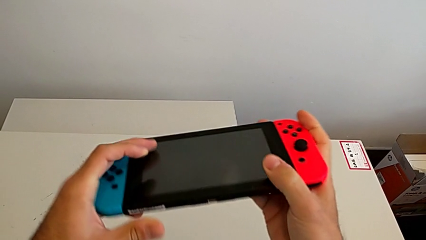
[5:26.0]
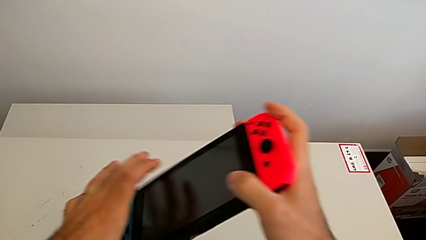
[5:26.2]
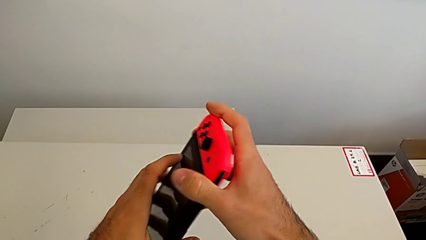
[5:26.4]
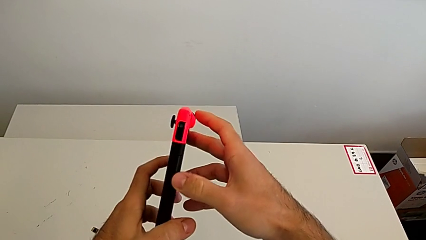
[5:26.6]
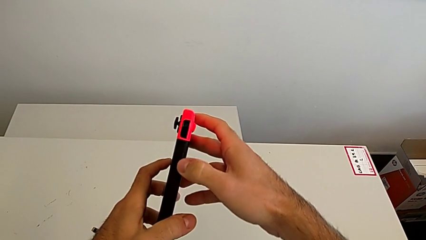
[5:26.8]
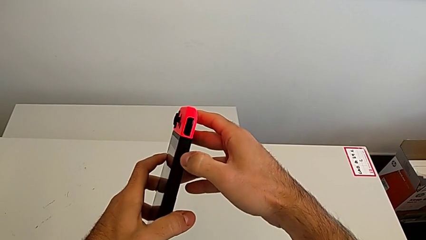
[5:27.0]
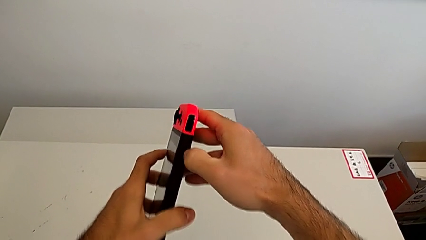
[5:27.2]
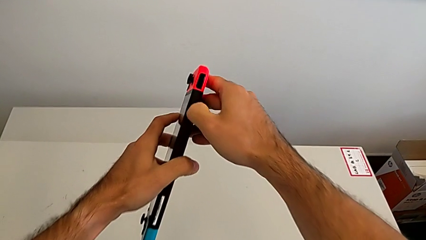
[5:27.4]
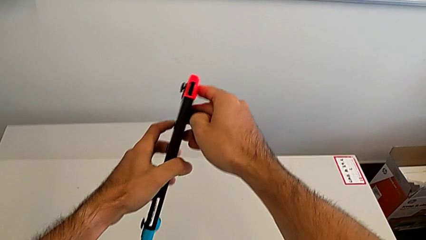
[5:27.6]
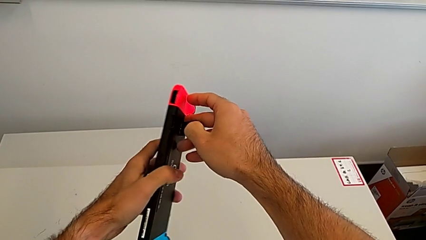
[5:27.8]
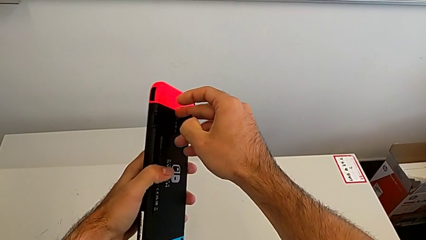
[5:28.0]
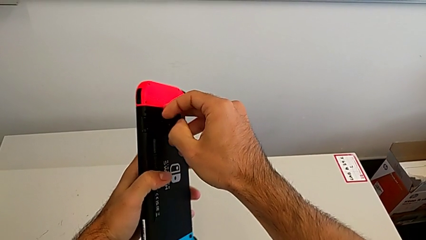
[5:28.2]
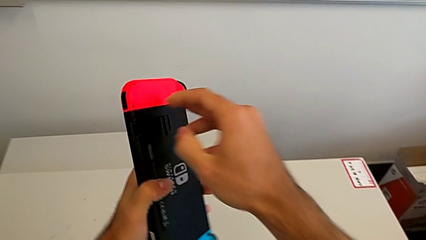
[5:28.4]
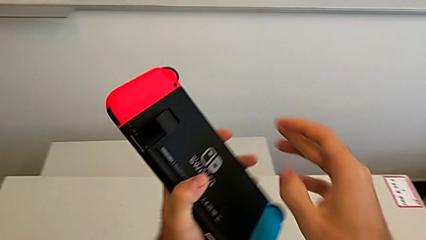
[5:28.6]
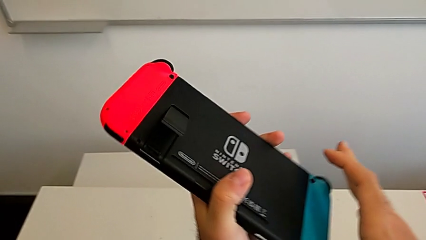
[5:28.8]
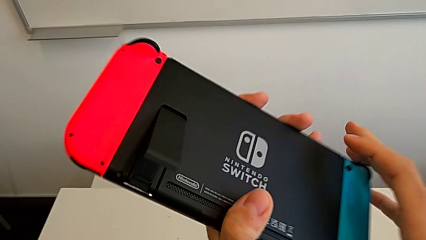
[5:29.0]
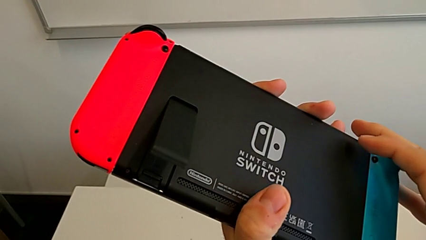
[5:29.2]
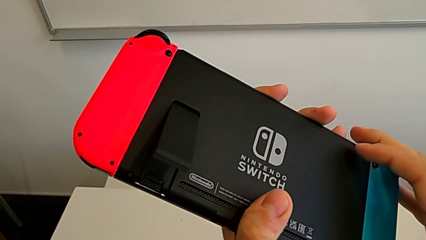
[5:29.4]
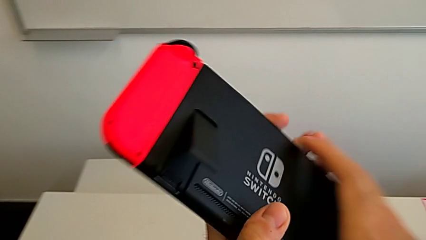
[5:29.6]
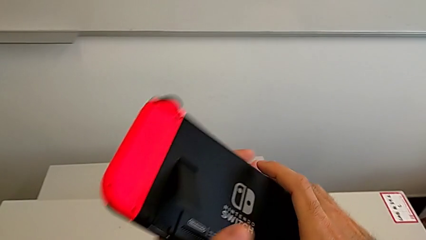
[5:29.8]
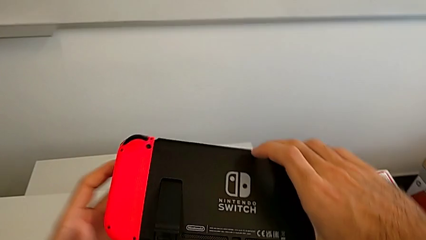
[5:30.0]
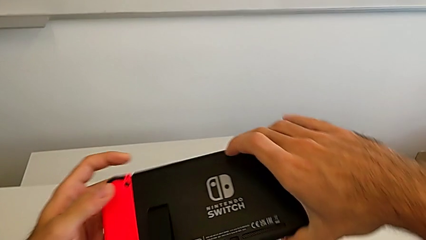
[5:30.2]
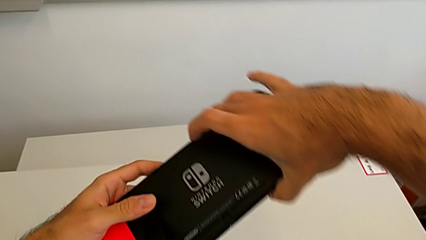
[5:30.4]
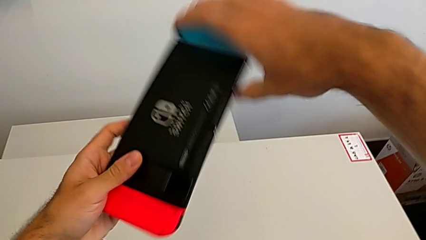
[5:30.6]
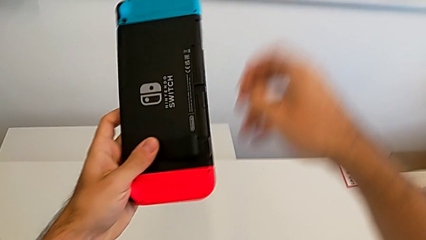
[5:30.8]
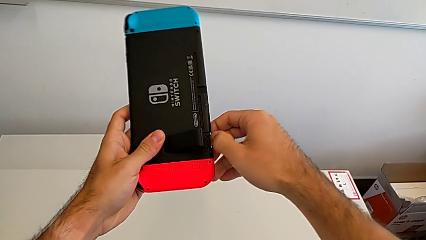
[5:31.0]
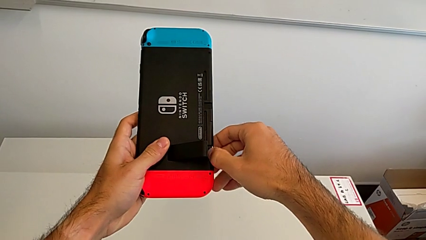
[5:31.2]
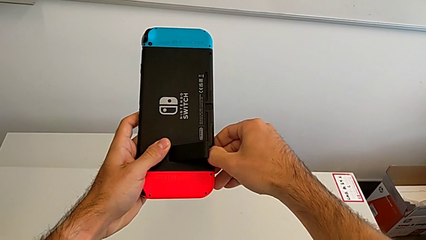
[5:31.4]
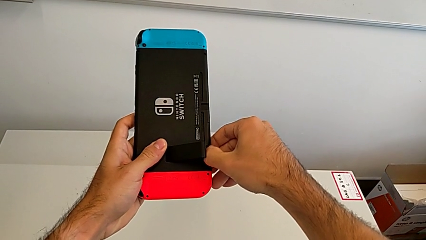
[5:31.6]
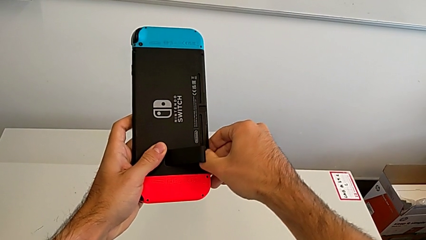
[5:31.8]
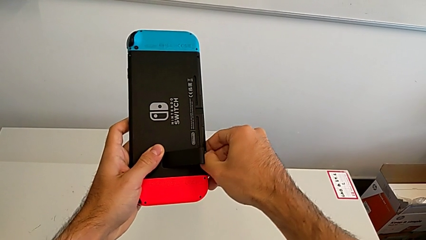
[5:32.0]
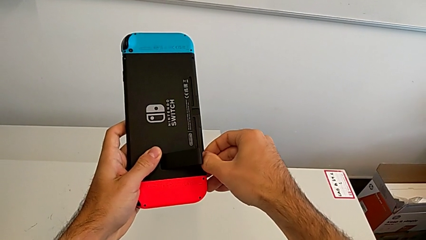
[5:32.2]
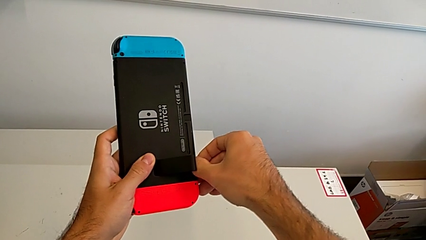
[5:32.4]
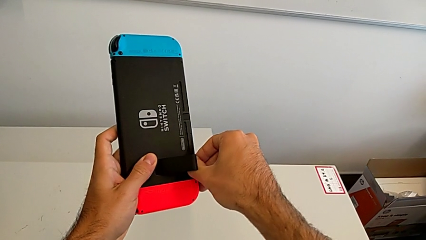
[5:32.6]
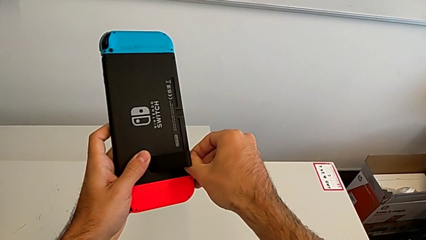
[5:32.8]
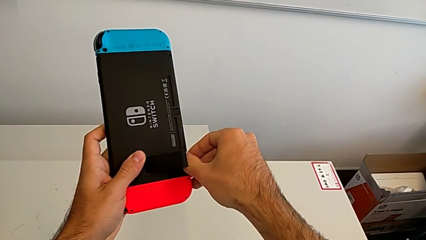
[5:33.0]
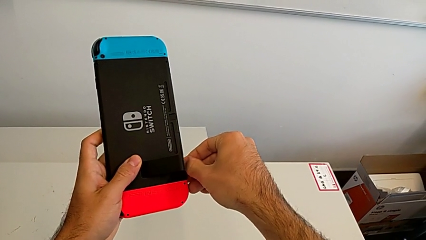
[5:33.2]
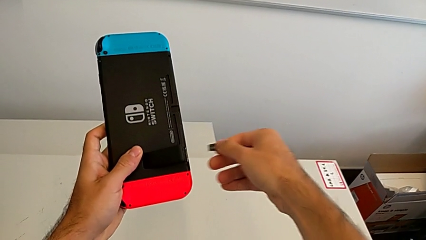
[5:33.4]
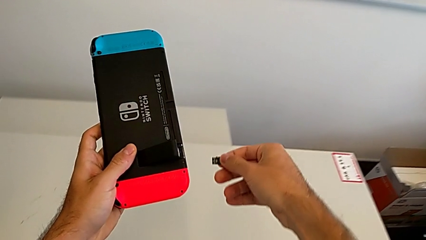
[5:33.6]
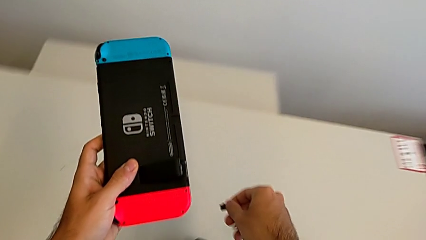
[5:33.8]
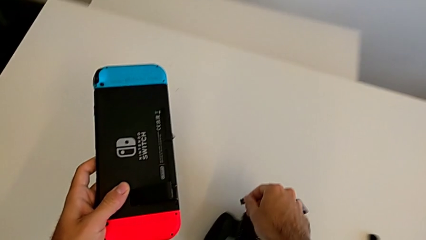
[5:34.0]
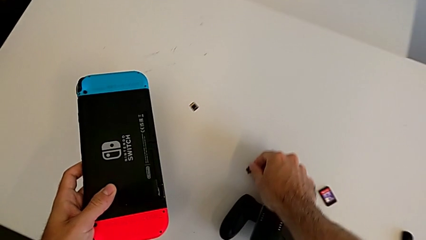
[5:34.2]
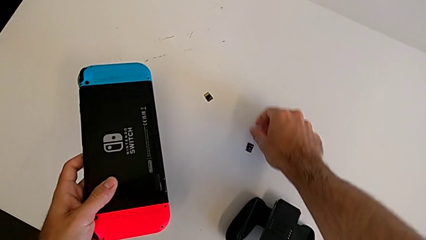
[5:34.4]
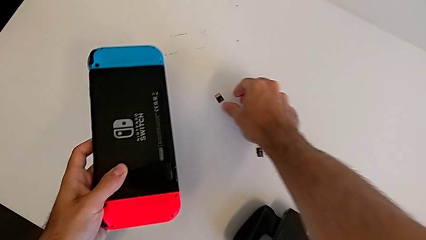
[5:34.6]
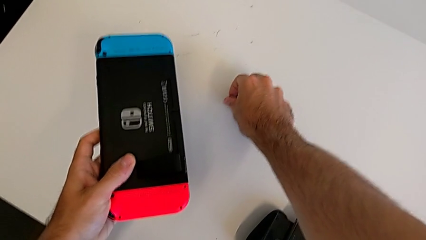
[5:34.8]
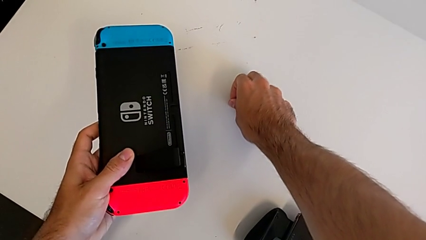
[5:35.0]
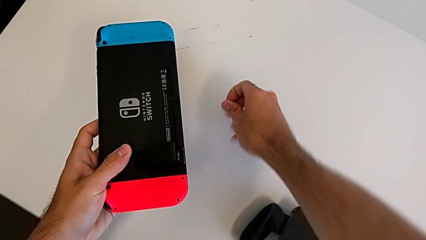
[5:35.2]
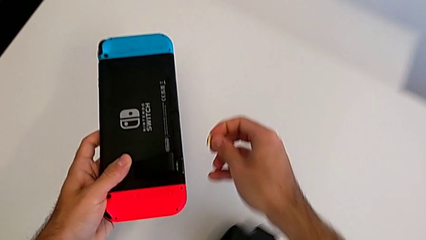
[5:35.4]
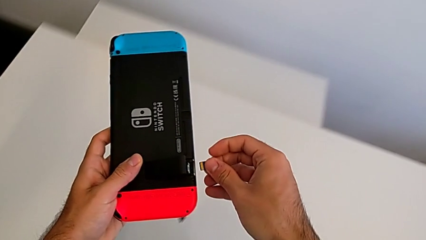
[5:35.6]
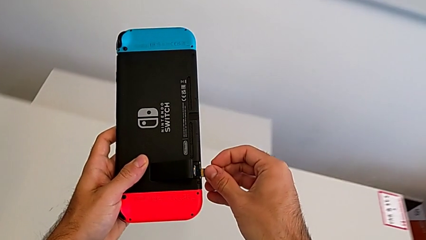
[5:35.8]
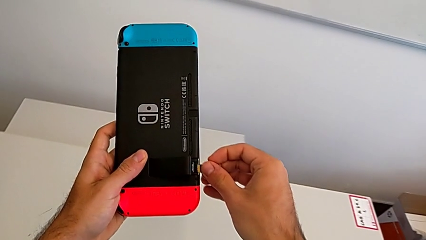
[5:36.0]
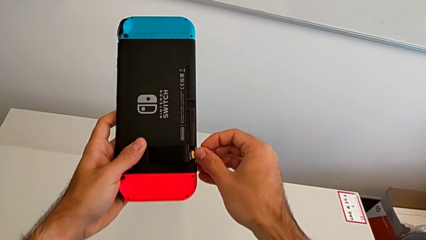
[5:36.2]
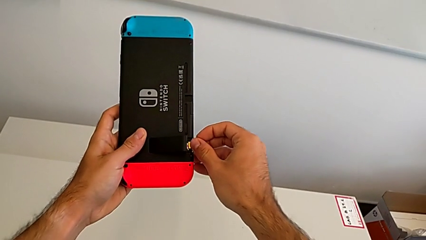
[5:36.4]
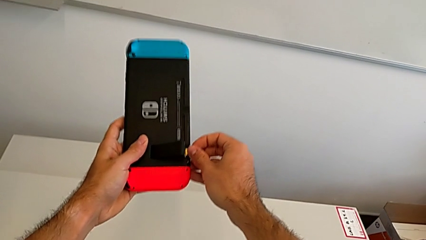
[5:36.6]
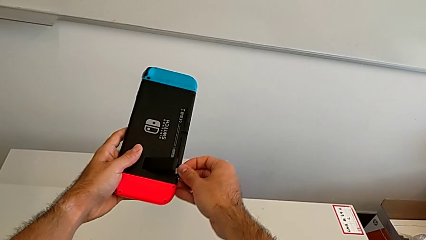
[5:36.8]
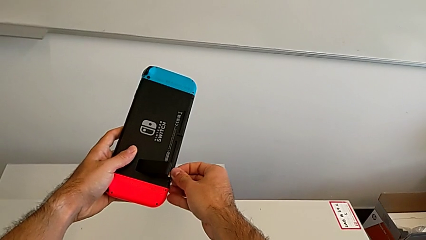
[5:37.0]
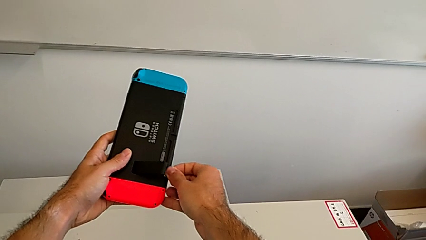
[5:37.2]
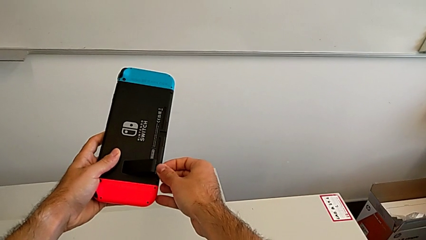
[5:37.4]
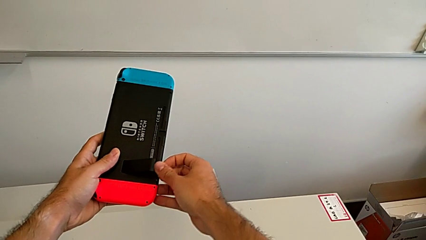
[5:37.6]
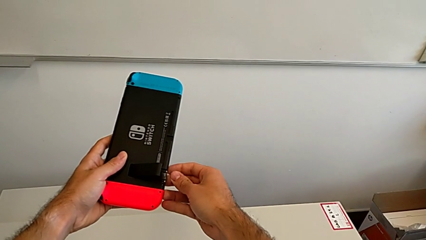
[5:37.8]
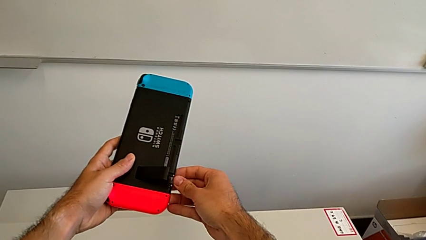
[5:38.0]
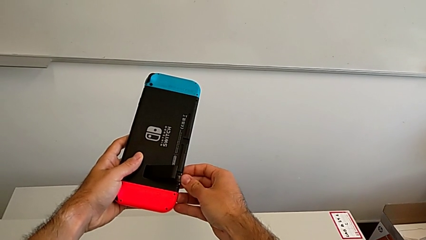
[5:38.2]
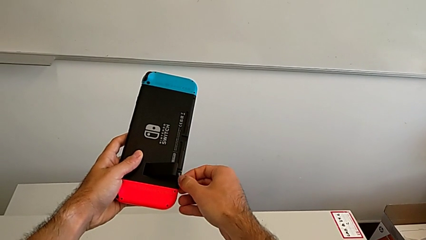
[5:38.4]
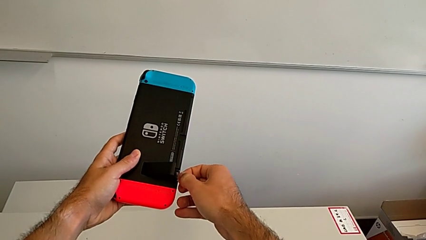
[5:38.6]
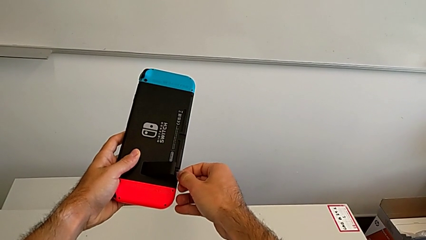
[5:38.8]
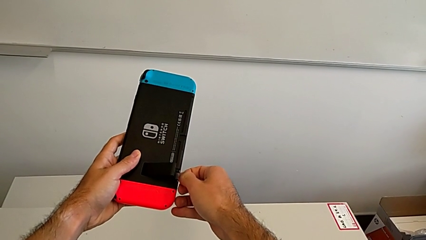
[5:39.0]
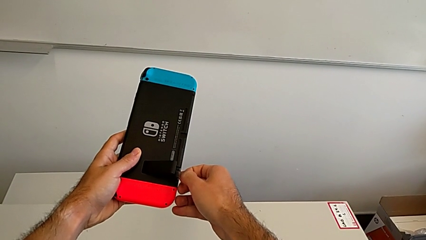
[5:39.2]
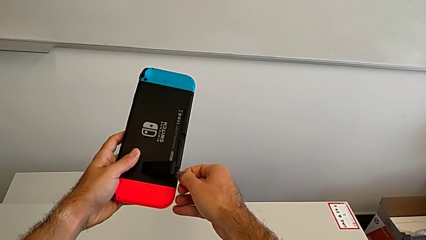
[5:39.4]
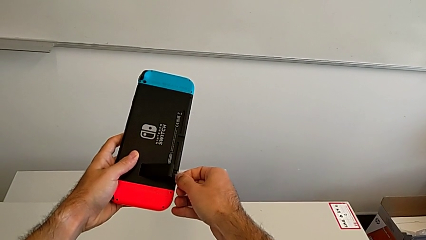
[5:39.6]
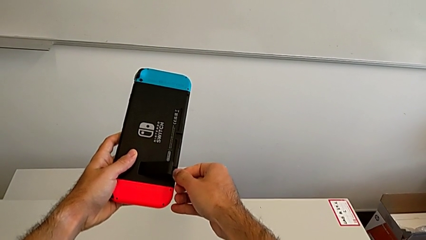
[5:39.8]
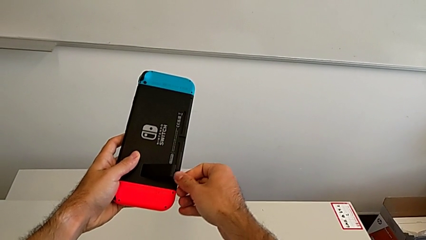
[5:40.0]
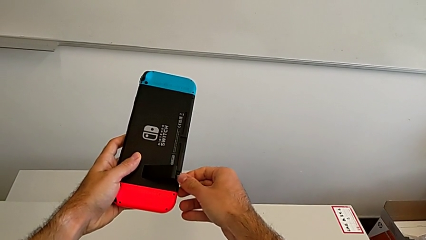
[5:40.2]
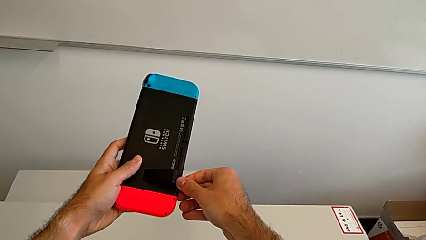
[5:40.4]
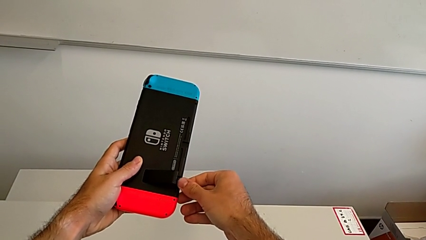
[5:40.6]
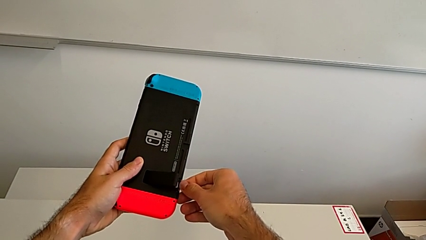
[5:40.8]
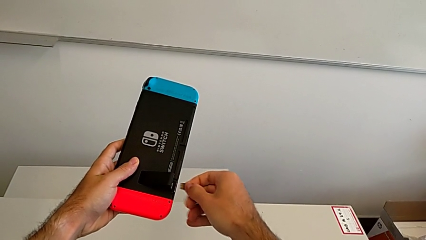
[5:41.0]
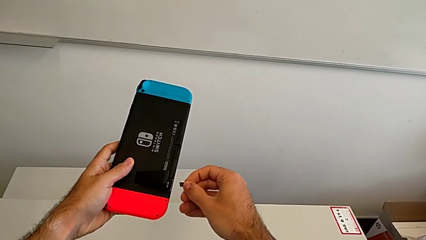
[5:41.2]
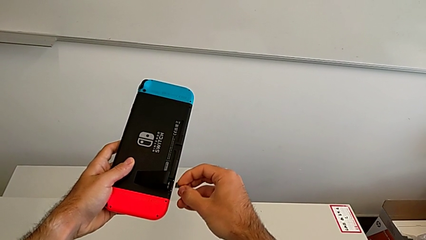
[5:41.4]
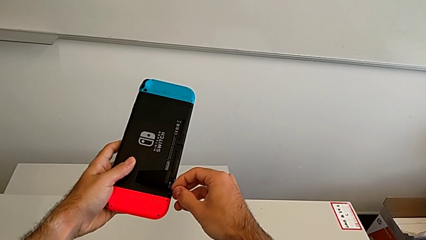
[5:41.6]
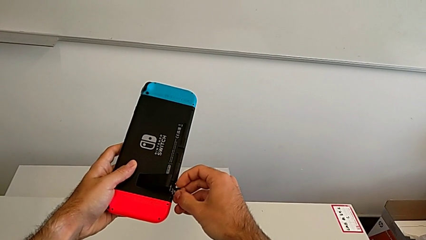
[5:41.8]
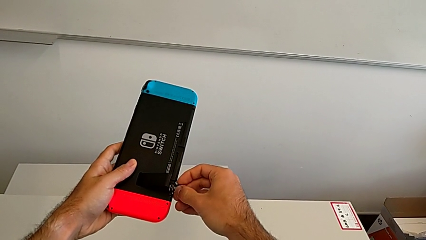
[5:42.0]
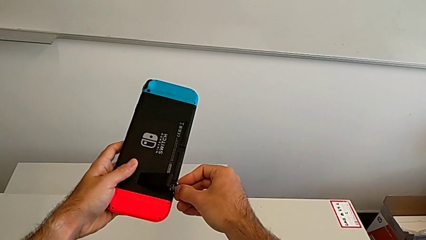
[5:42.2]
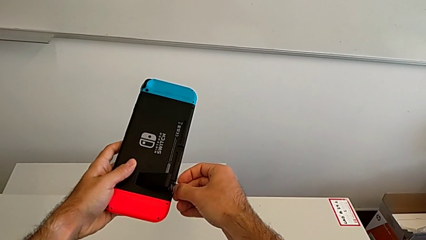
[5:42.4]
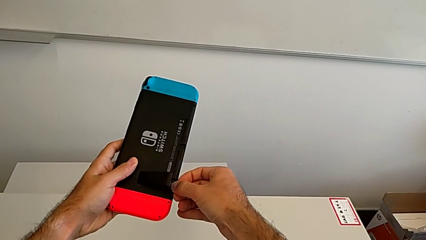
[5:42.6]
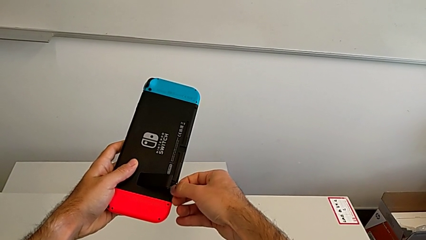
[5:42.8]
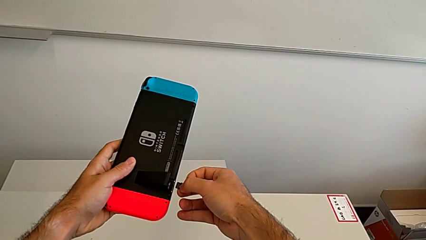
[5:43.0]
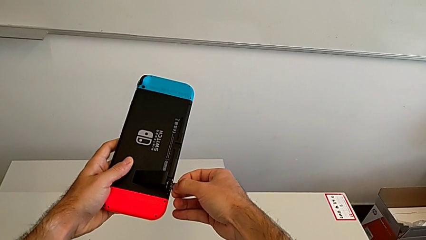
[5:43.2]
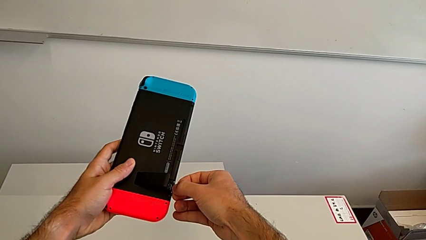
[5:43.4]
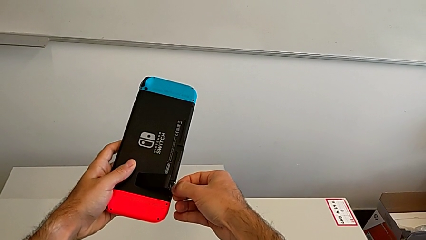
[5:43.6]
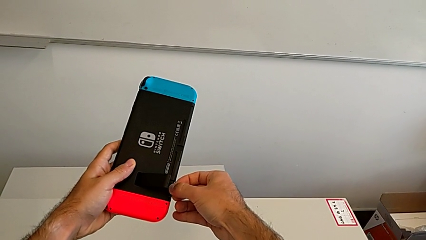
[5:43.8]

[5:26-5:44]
The camera wearer is changing micro SD cards. They open the kickstand, withdraw the old SD card and begin to insert the new SD card.
